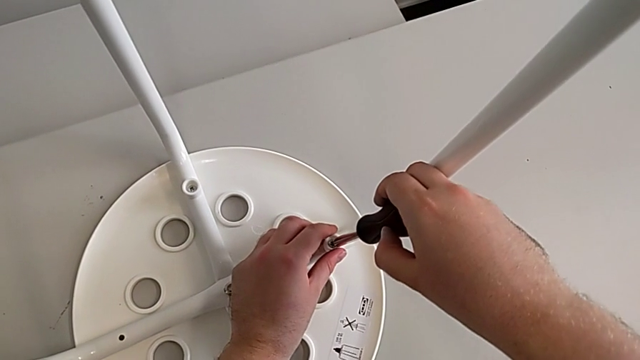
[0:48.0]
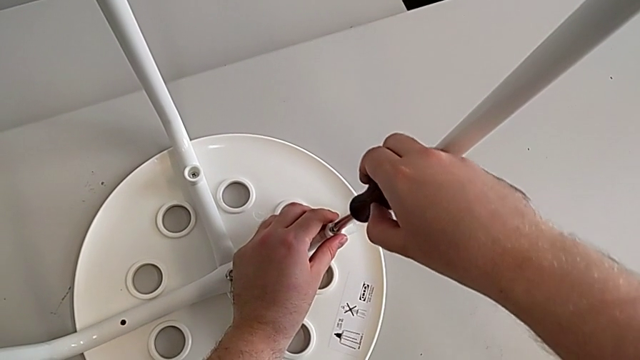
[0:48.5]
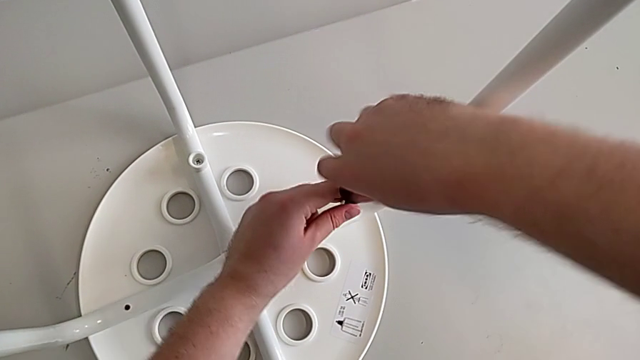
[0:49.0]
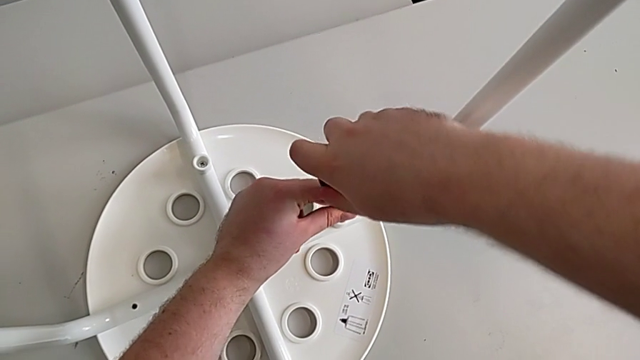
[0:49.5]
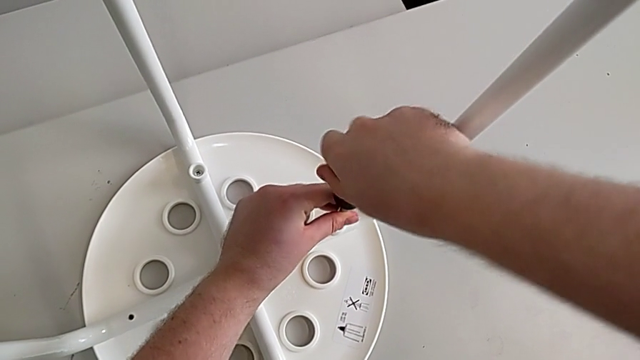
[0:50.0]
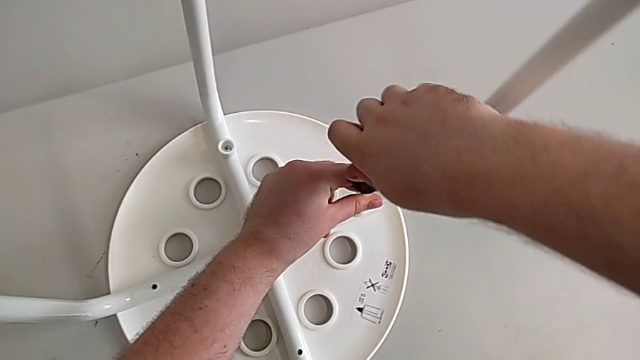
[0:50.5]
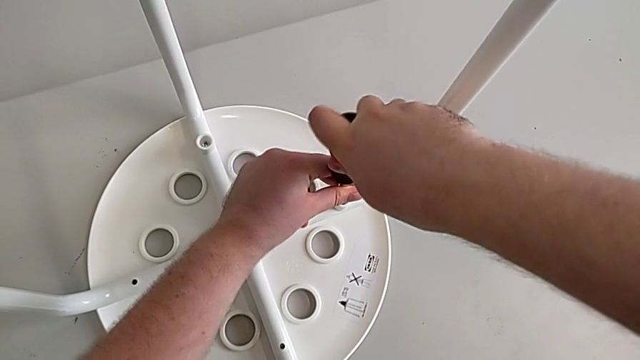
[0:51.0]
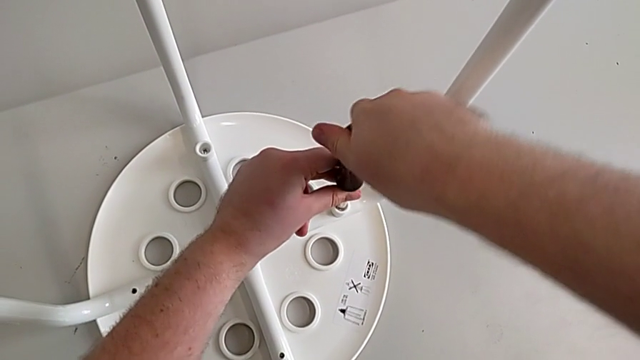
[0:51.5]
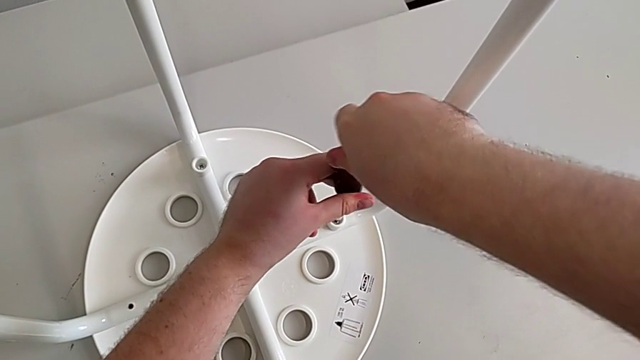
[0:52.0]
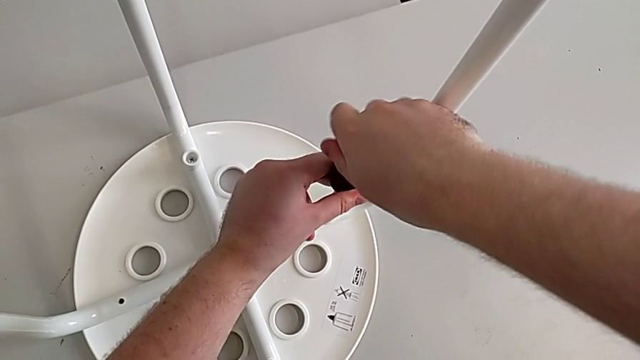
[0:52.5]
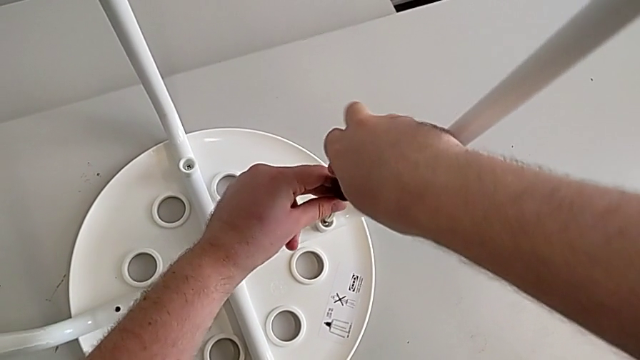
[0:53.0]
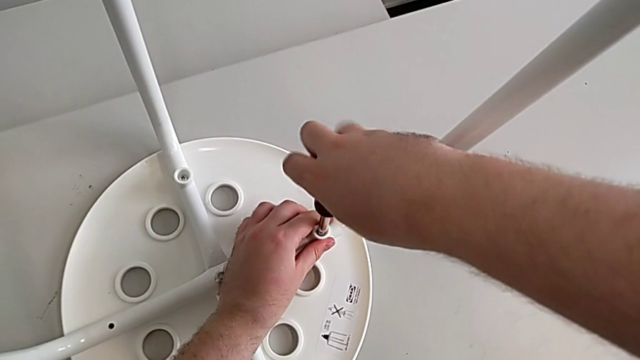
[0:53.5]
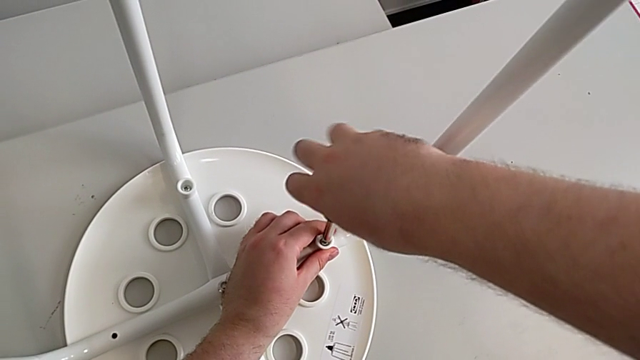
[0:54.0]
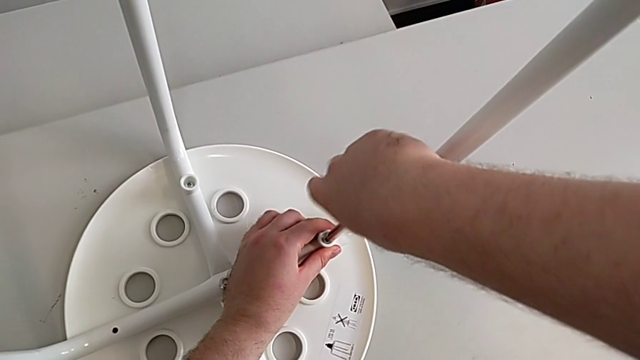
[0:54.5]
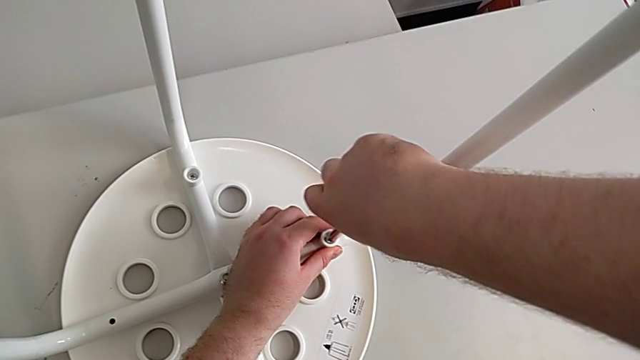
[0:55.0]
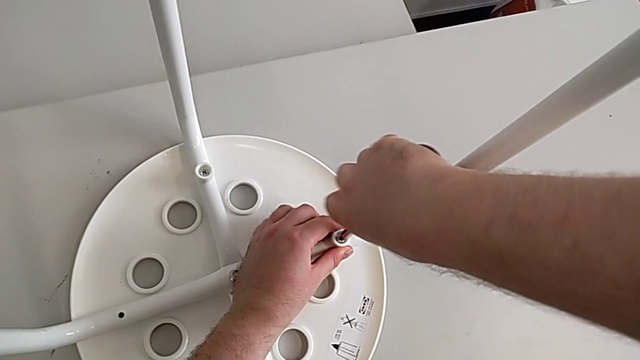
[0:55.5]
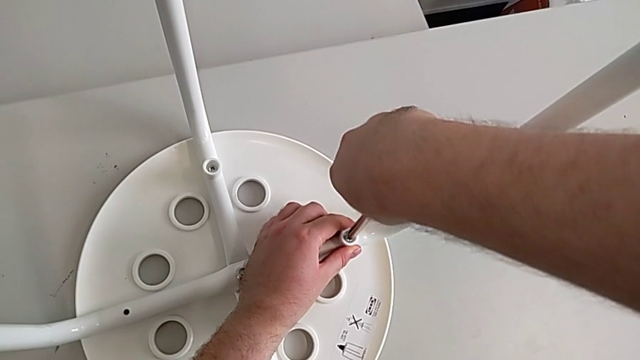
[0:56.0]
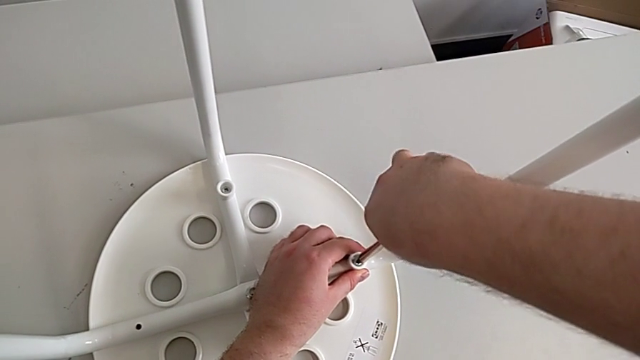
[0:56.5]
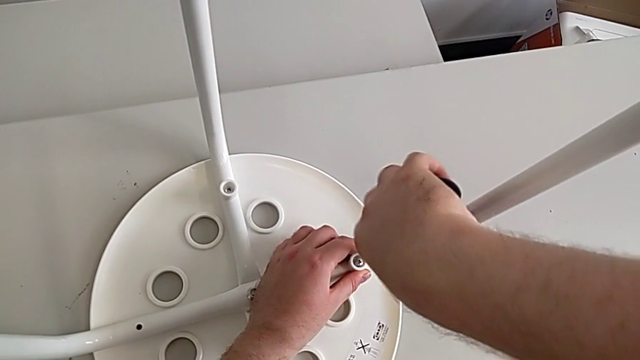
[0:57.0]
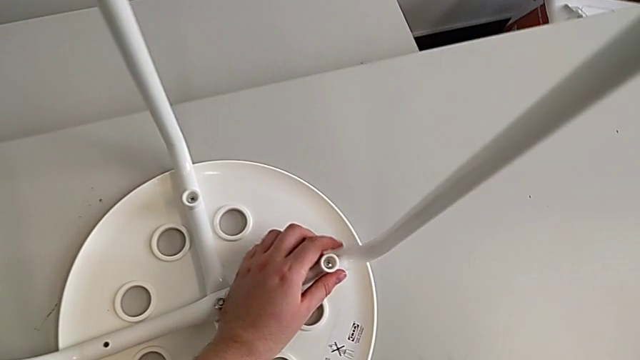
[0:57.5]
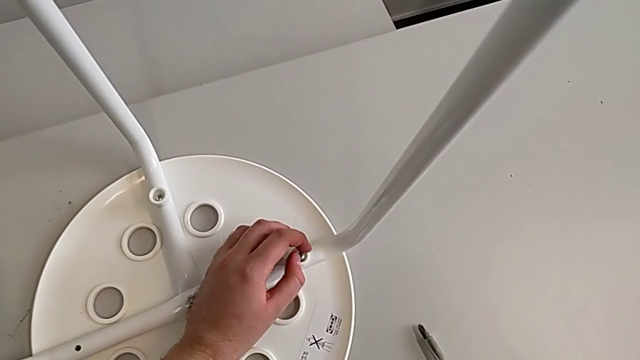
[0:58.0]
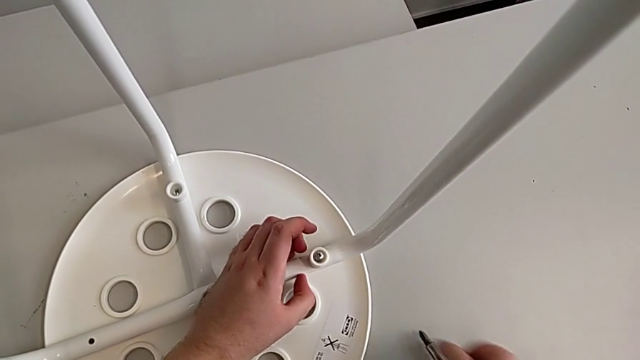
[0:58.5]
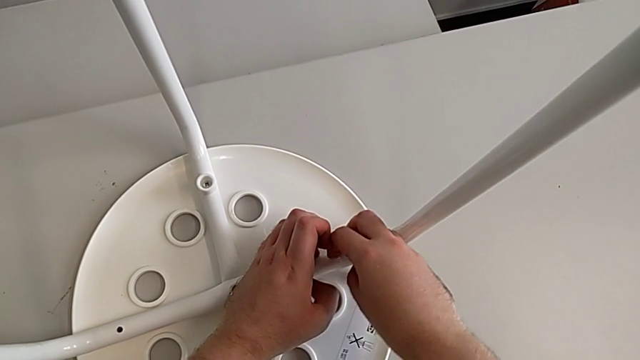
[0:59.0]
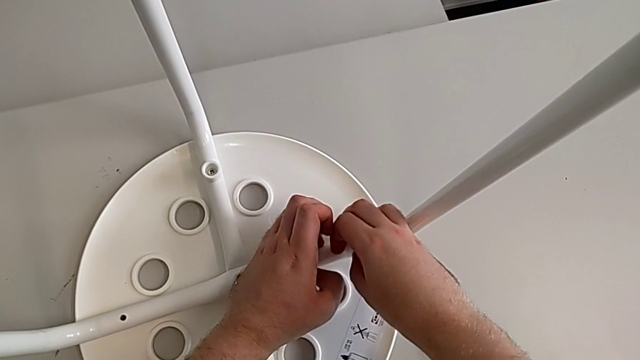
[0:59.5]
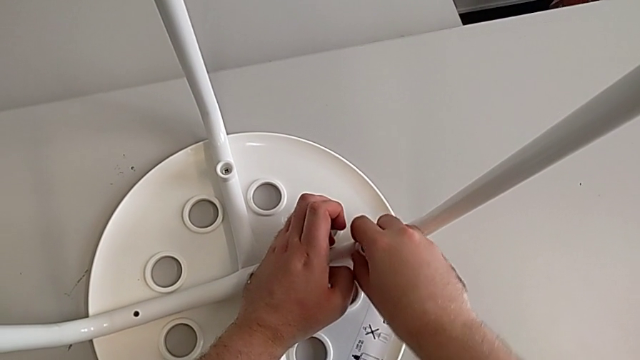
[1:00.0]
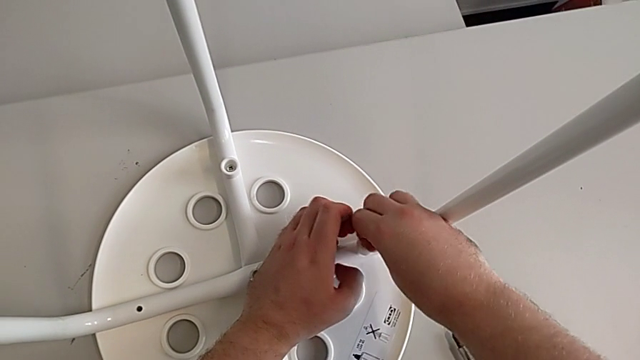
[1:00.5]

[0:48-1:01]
The camera wearer is unscrewing the screw. They unscrew the screw, withdraw the screwdriver, place it and unscrew the screw.

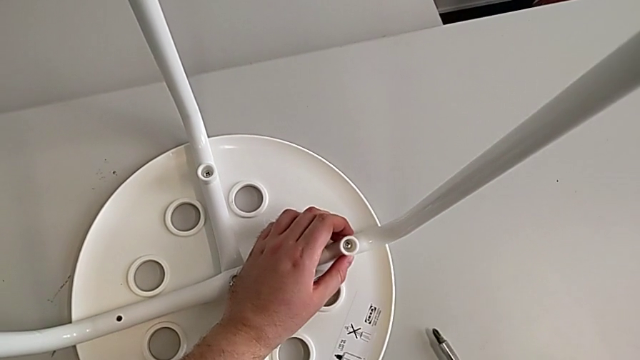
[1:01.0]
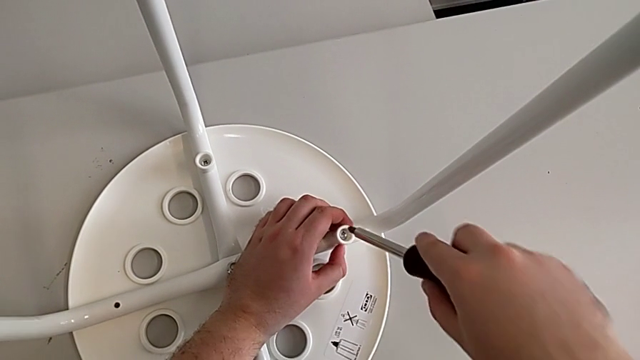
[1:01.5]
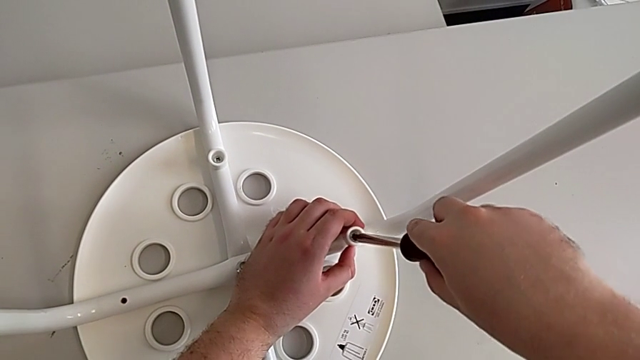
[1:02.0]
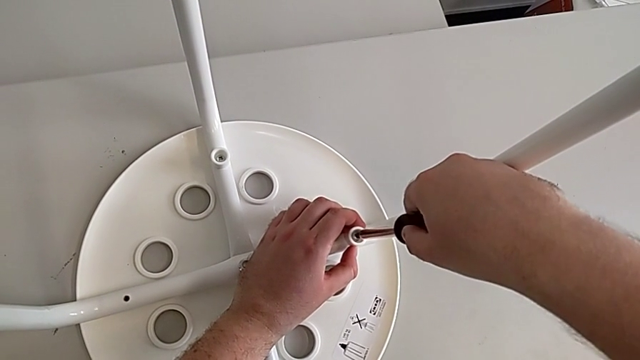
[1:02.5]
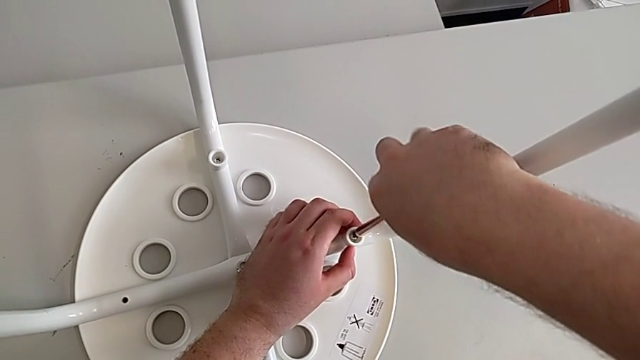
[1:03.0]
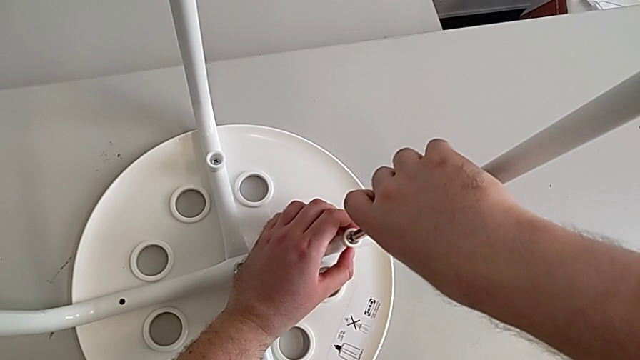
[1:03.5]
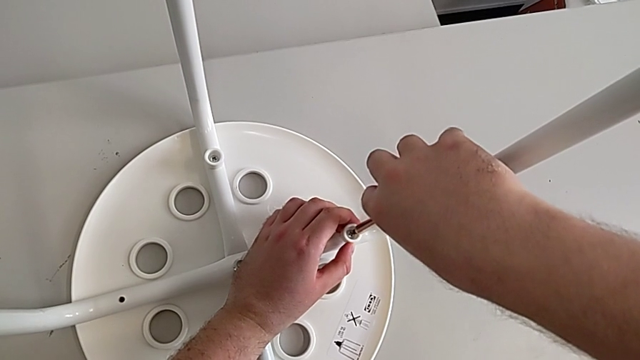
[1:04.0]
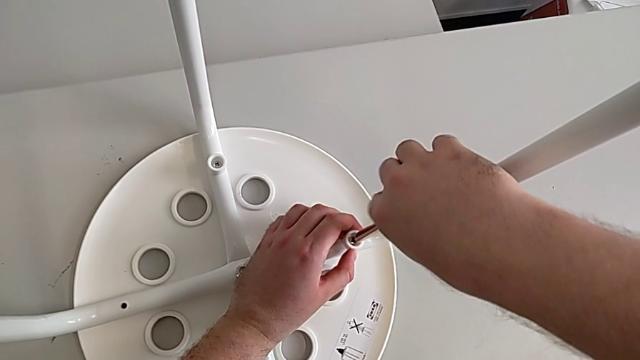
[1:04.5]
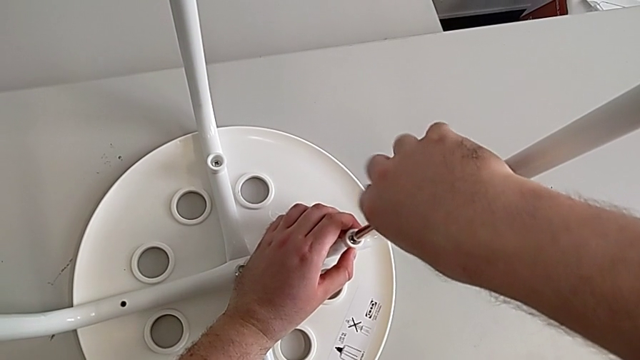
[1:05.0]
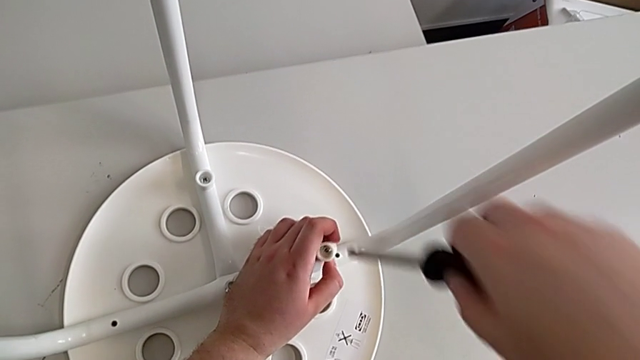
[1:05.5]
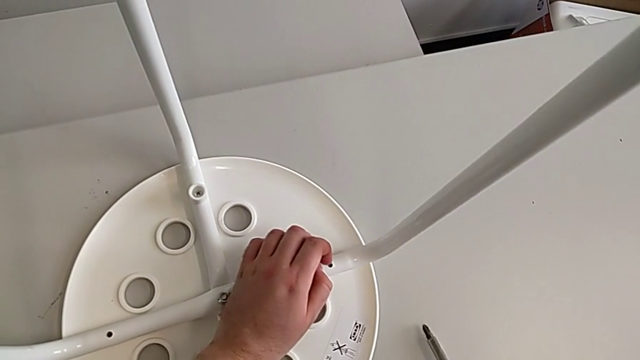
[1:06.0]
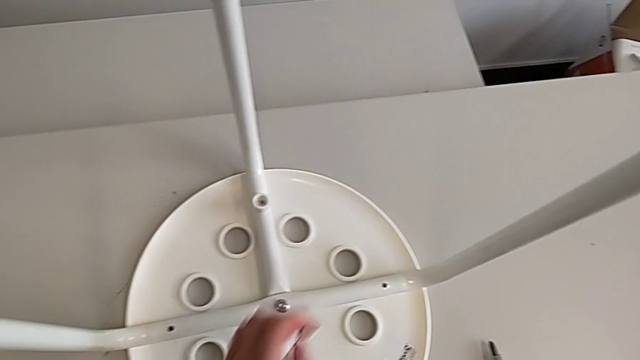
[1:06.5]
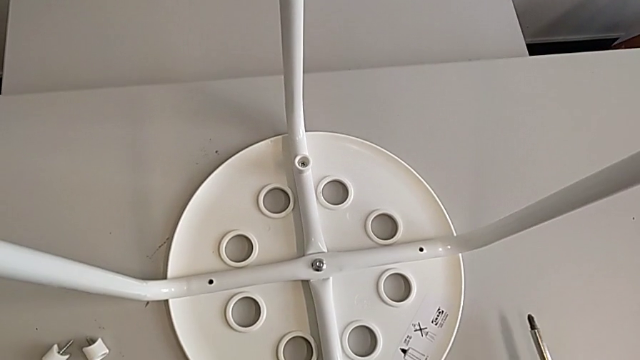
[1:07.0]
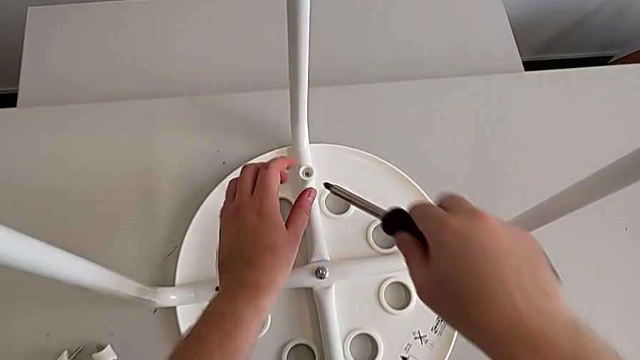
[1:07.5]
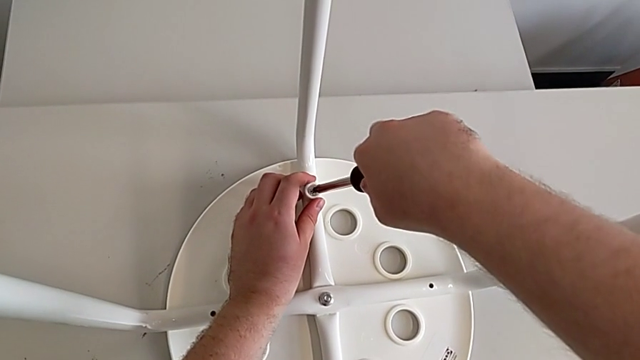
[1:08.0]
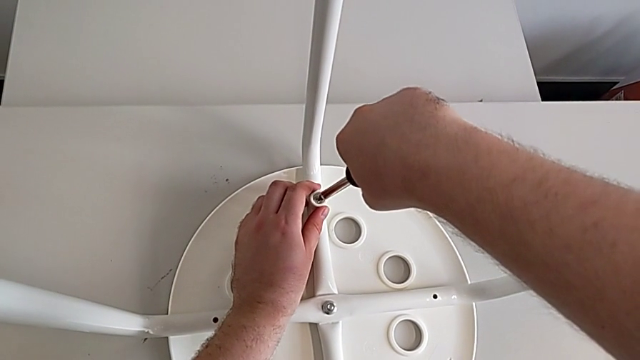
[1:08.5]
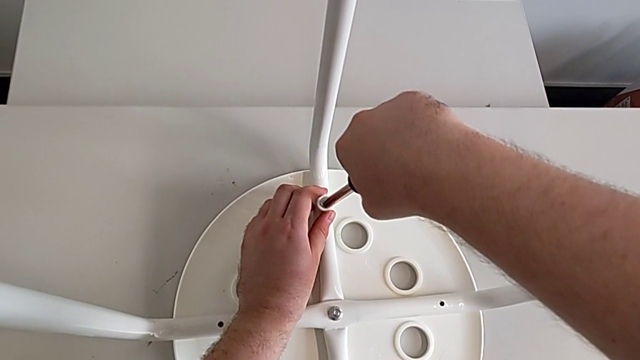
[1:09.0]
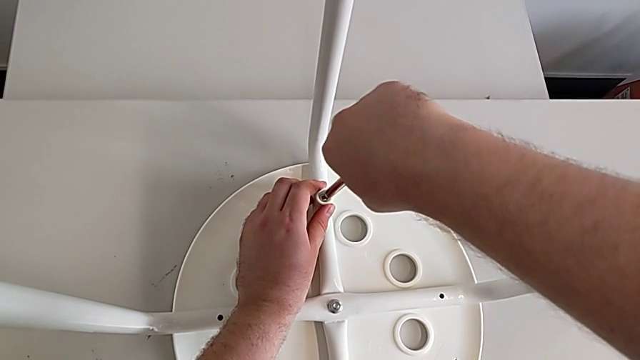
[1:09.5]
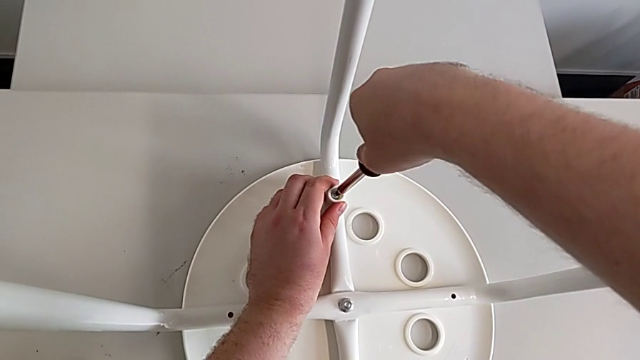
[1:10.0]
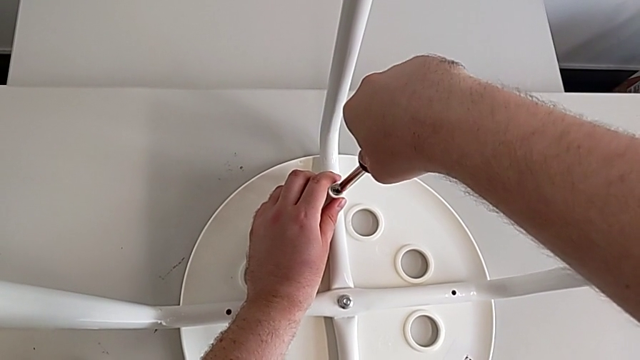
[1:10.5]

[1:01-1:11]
The camera wearer is unscrewing the screw. They grab the screwdriver, insert it, unscrew the screw, withdraw the screwdriver with the right hand, disassemble the screw with the left hand, place the screwdriver with the right hand, place the screw with the left hand, grab the screwdriver with the right hand, approach the screw and insert the screwdriver.
